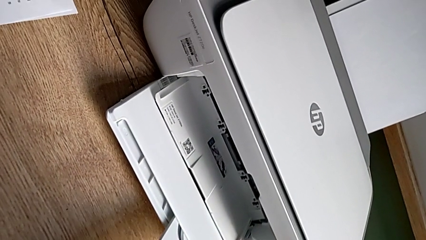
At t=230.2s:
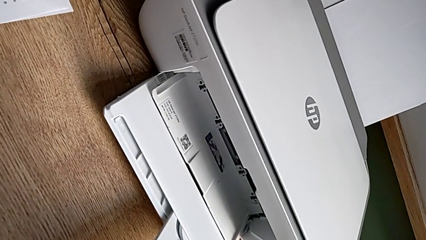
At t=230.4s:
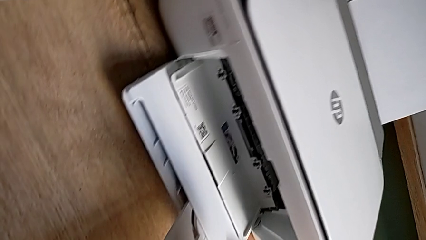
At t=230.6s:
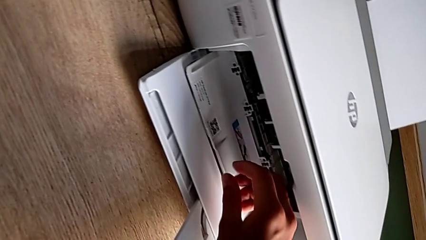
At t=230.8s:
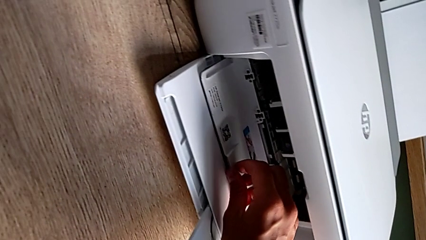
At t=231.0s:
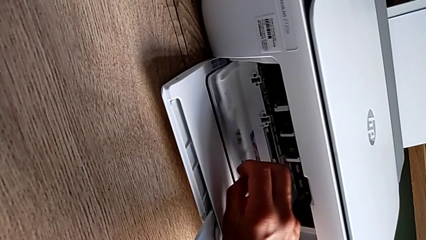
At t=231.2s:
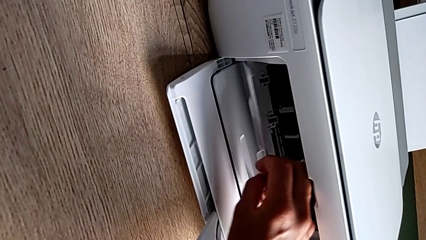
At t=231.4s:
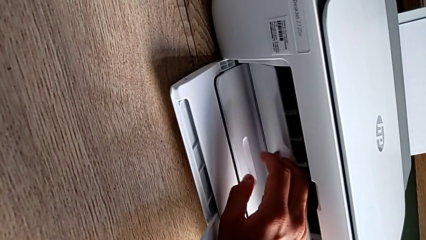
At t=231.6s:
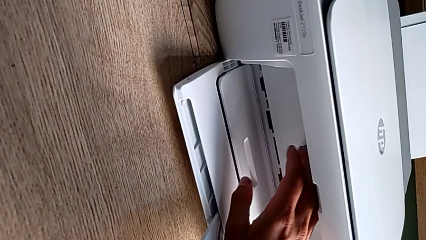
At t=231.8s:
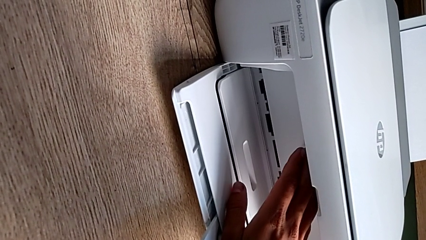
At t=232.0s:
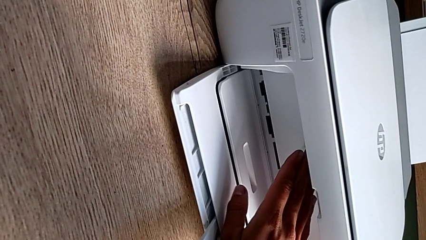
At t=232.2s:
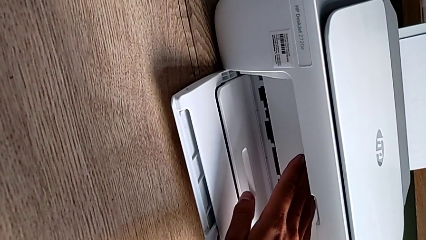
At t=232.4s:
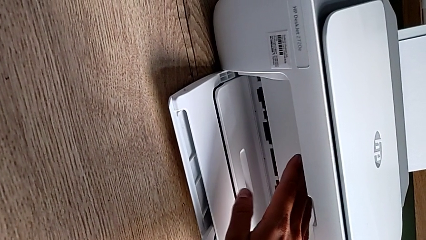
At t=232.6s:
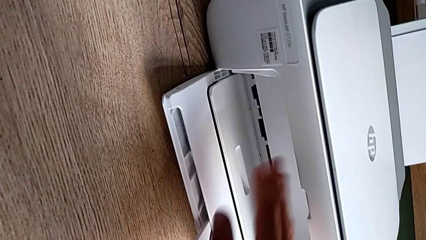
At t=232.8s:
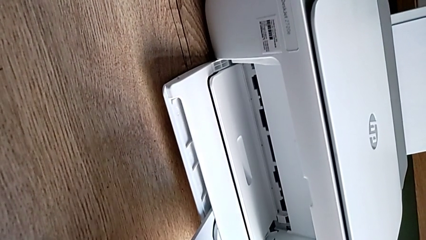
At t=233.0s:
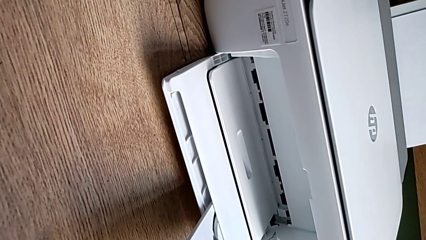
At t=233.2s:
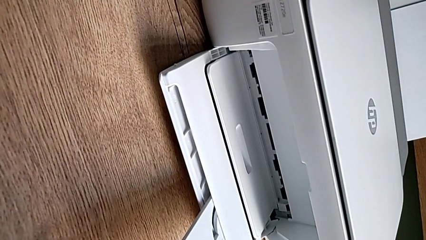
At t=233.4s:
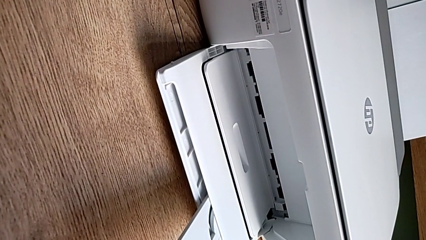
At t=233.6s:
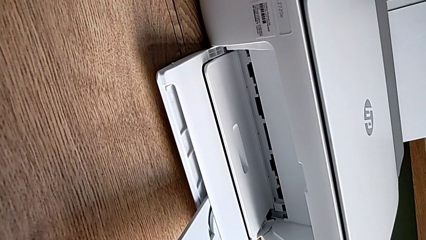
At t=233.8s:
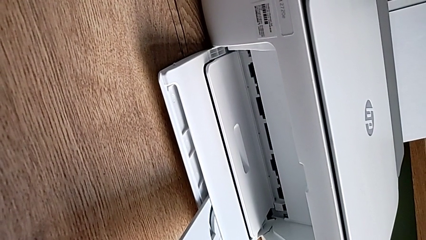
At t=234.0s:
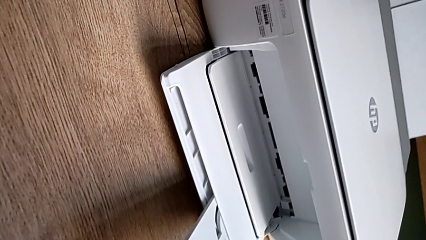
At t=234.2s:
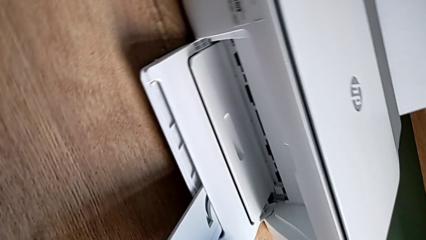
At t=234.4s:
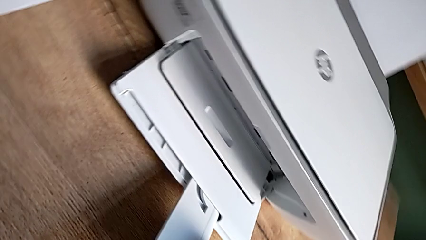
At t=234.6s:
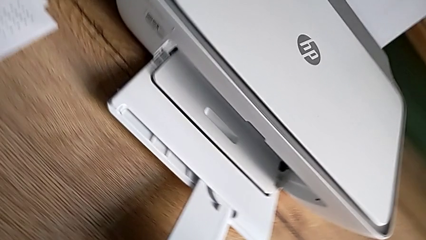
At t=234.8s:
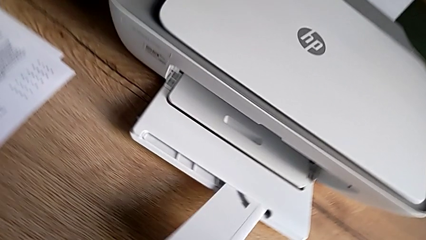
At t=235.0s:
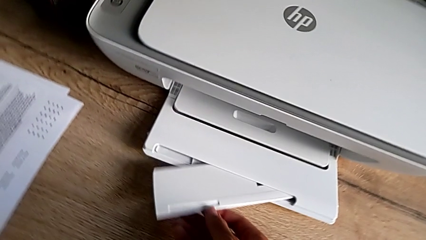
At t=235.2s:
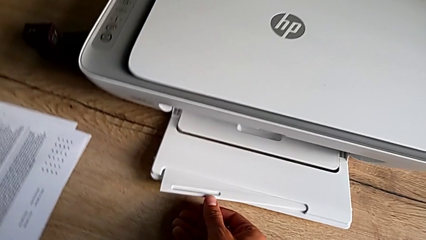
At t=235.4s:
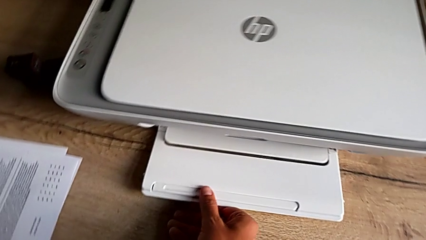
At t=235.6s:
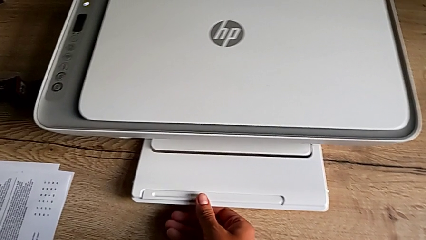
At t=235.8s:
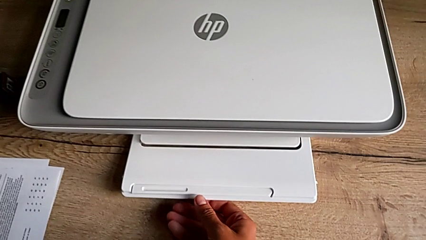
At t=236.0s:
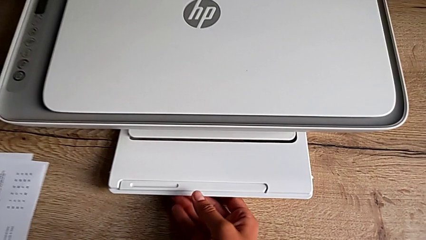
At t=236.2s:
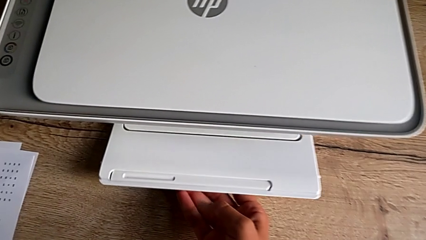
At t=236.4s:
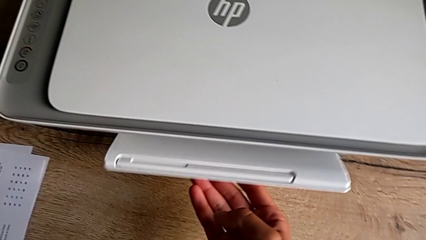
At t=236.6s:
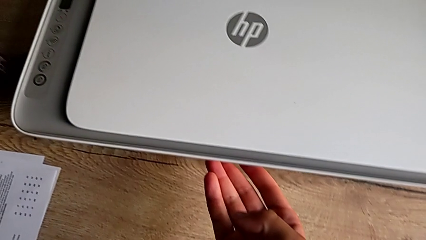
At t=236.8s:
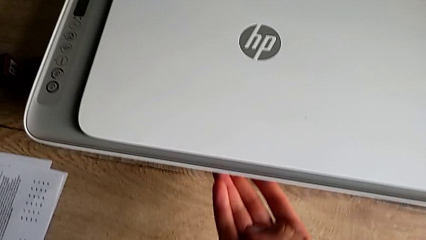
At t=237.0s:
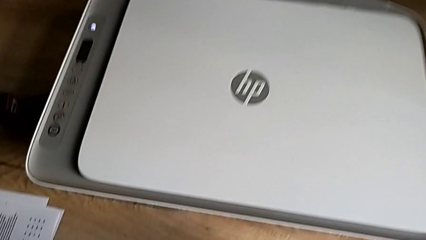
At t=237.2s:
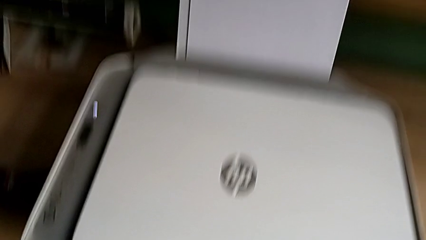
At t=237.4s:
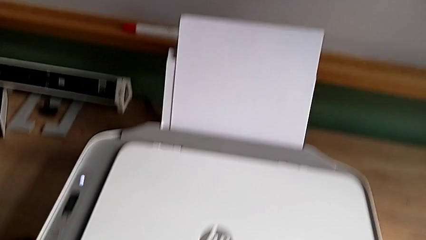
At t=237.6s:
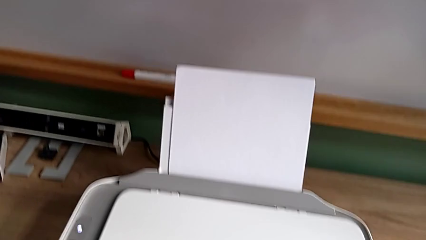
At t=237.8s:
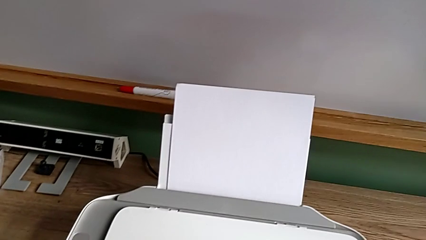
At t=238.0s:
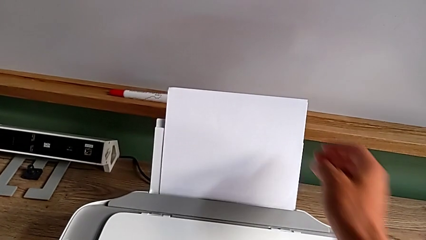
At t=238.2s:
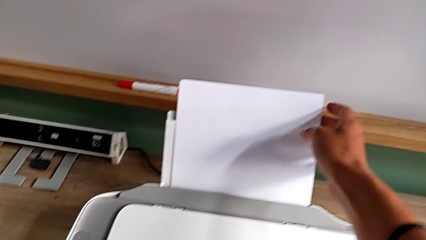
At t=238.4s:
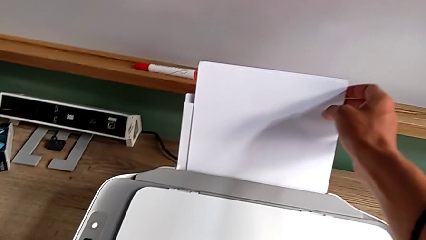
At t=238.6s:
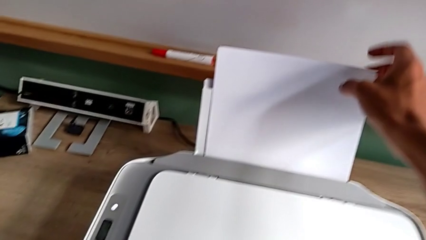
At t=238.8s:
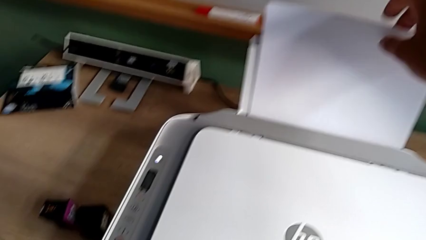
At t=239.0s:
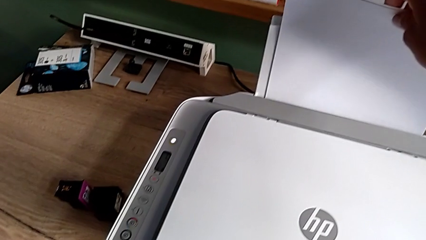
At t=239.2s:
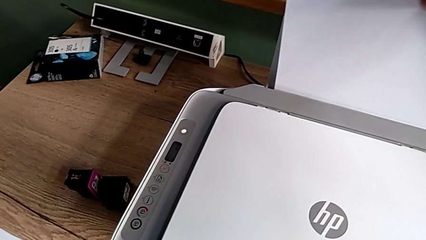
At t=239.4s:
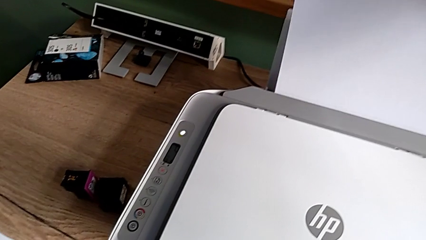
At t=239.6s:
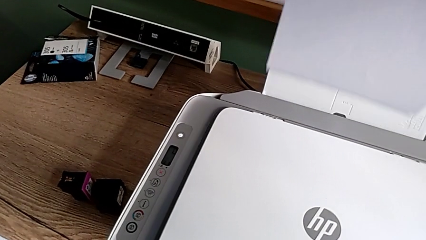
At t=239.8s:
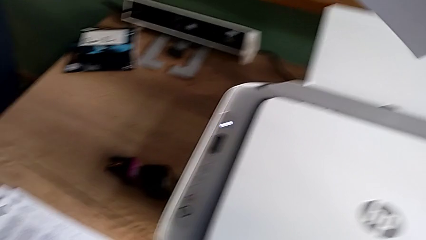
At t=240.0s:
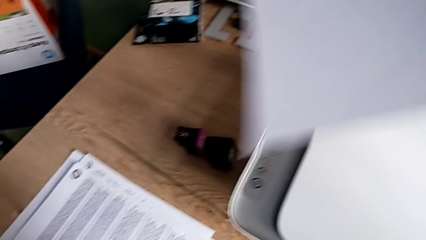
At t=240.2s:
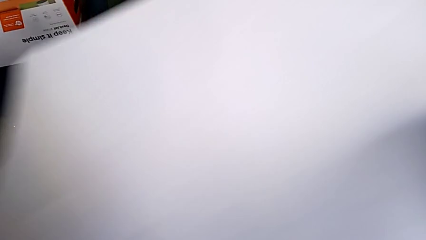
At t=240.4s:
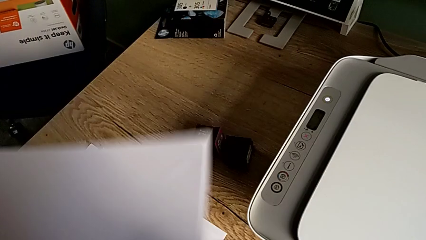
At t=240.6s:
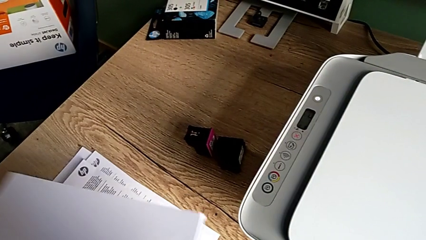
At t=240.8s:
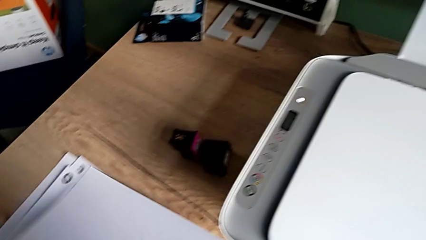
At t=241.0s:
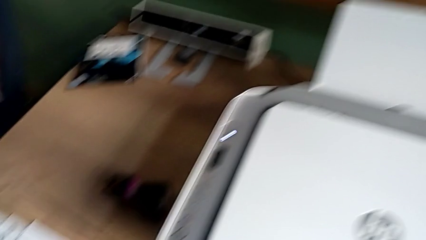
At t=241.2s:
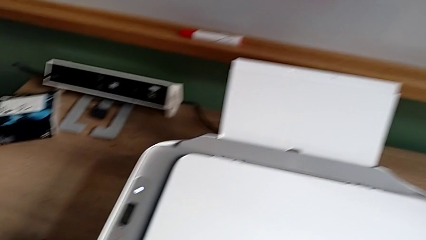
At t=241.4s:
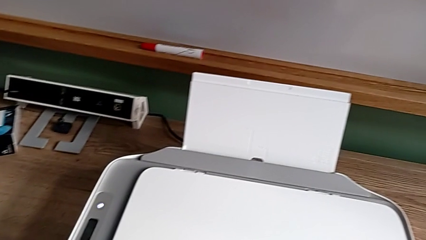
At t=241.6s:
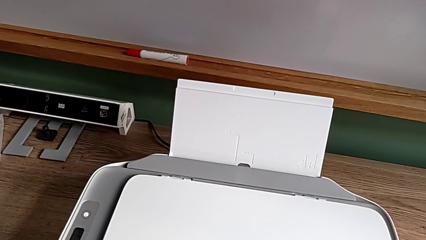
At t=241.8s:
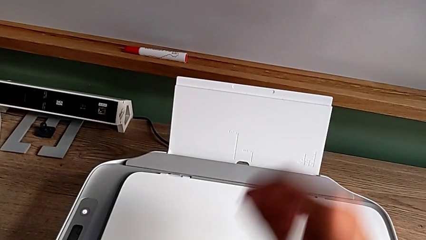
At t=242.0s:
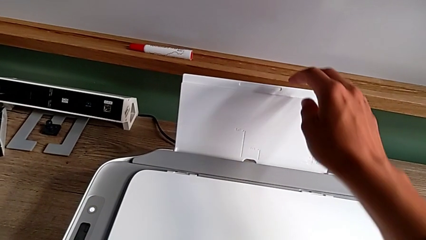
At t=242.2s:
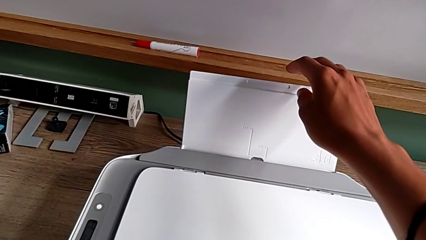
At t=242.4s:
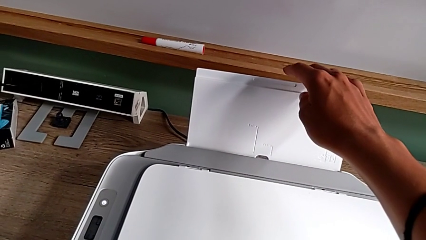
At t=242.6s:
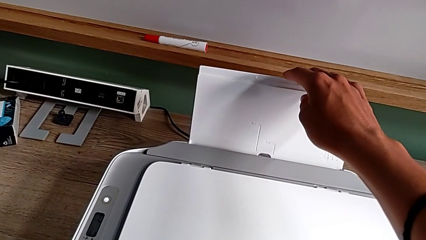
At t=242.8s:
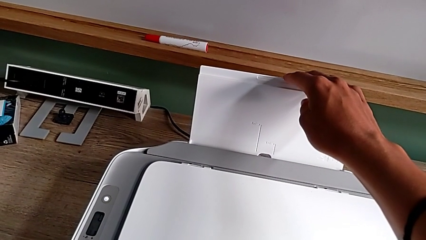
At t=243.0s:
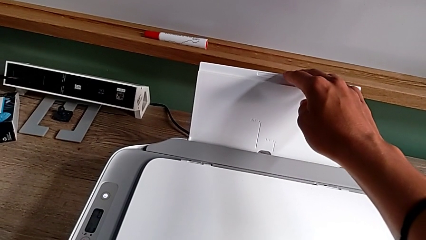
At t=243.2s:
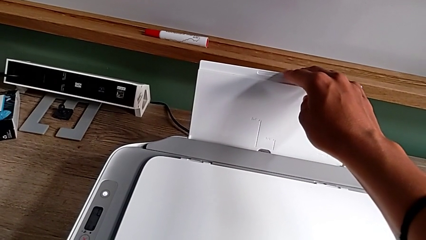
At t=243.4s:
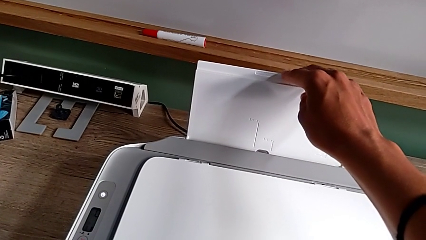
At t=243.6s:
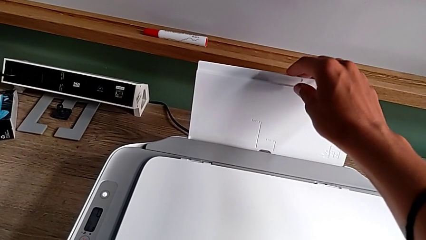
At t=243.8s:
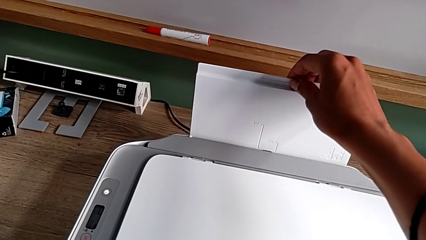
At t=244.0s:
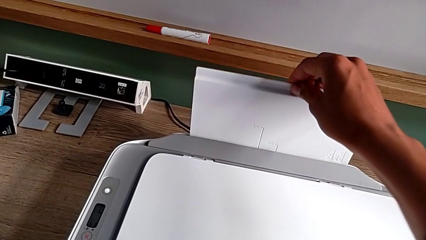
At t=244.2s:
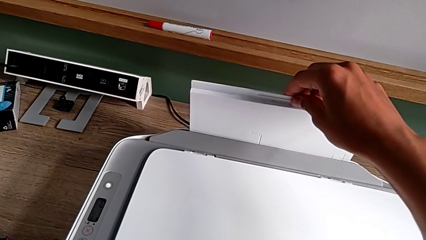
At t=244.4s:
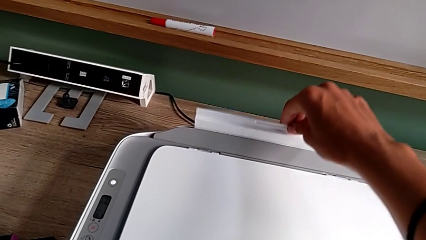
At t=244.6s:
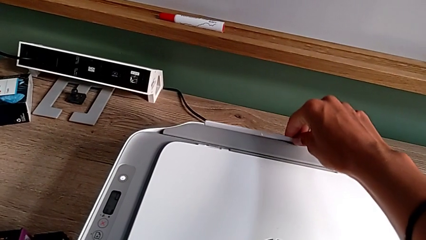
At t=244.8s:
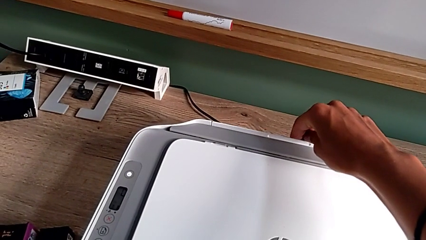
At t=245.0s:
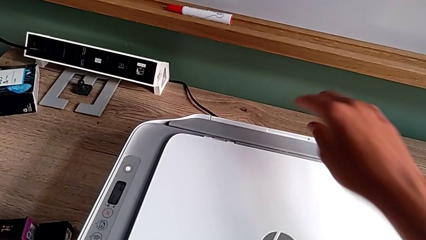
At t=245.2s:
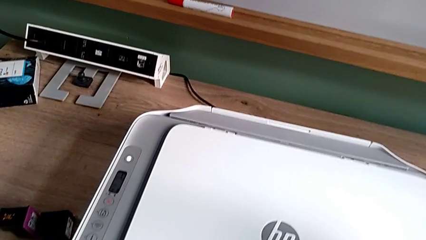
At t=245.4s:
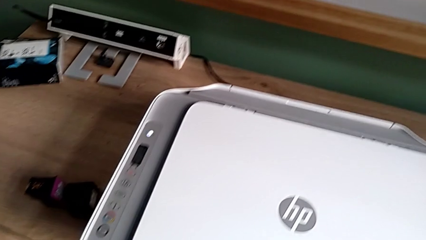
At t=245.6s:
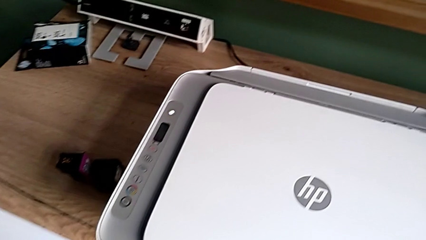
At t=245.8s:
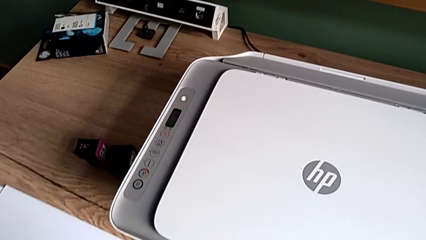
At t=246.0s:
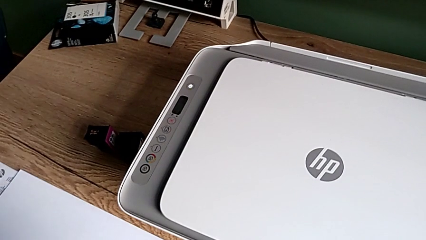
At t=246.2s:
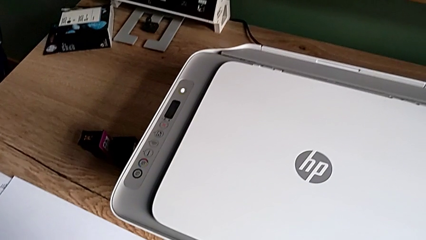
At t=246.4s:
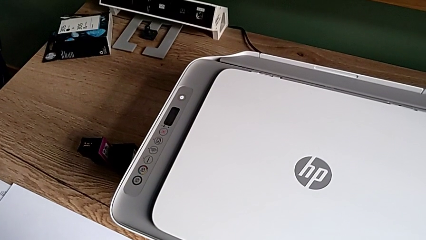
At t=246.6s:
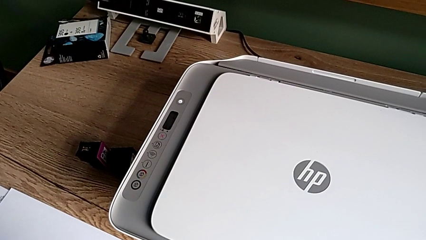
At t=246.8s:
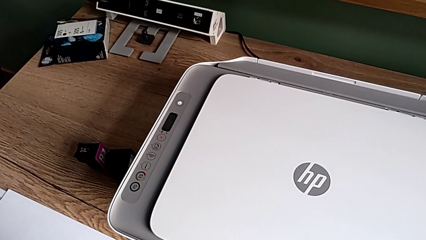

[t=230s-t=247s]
The camera wearer closes everything from the printer. They close the cartridge gate, insert the folding paper tray, close the paper tray, grab the paper stack, place it and insert the paper tray.
